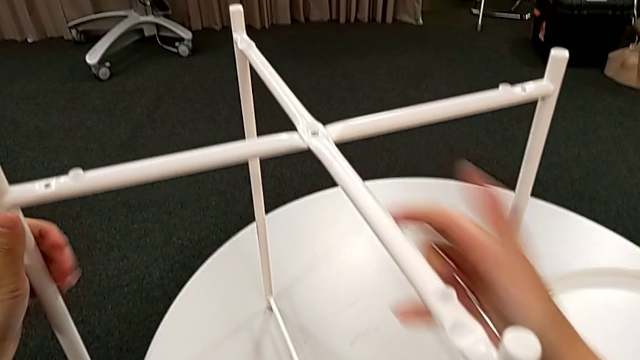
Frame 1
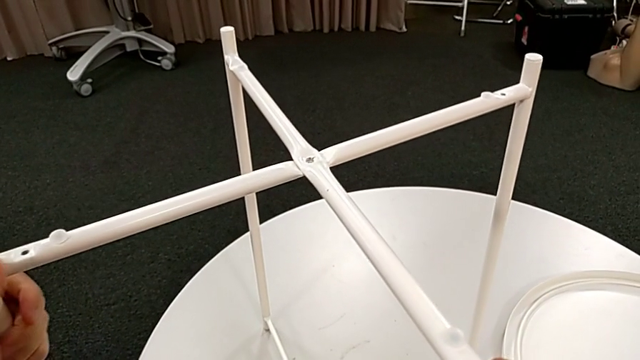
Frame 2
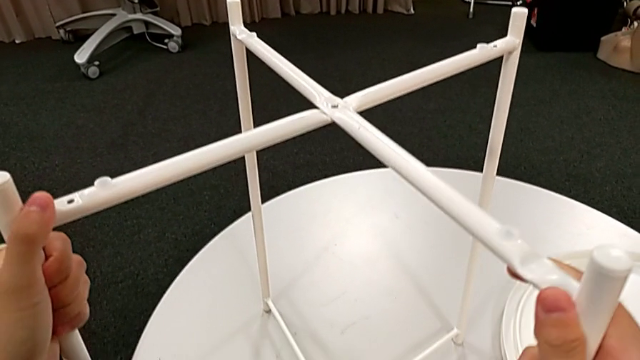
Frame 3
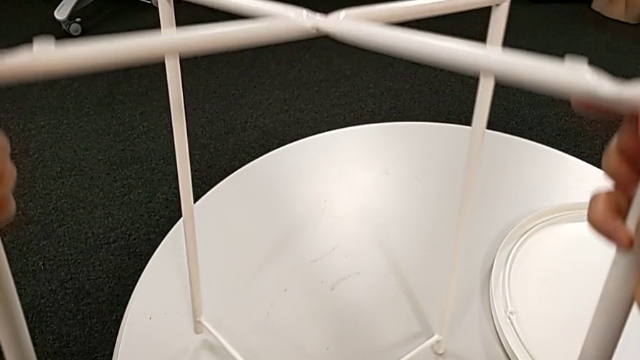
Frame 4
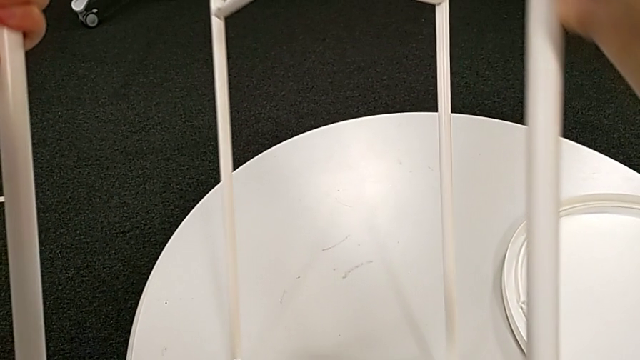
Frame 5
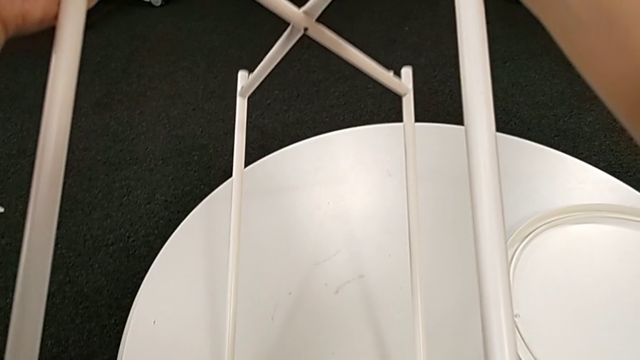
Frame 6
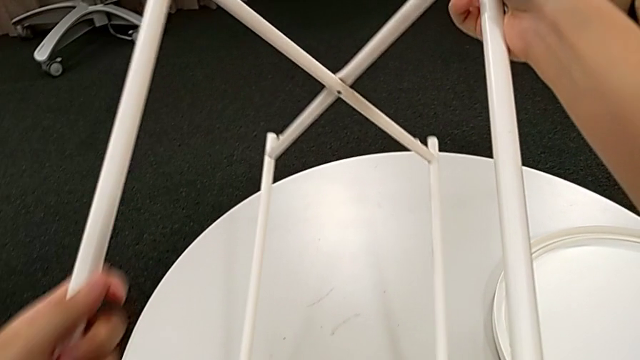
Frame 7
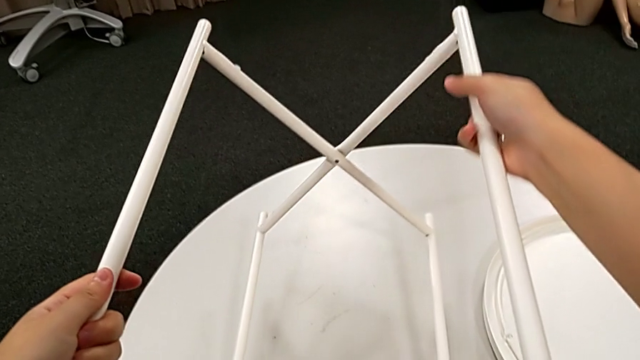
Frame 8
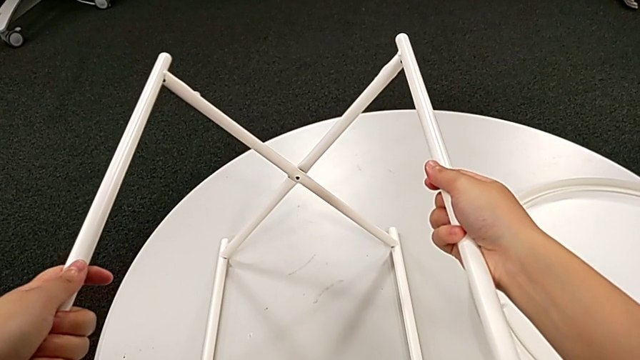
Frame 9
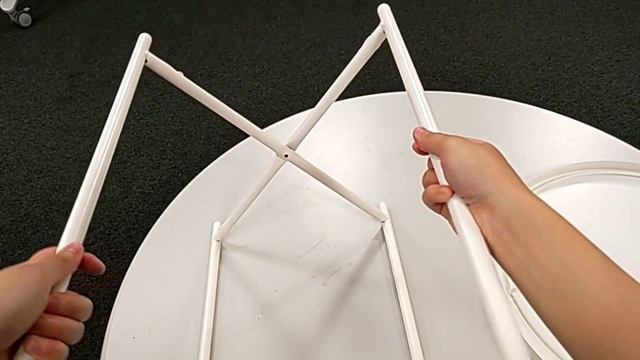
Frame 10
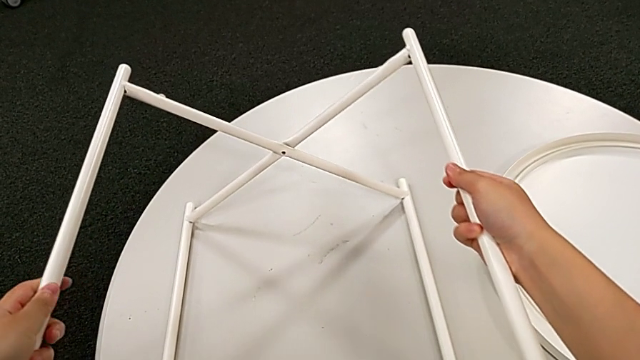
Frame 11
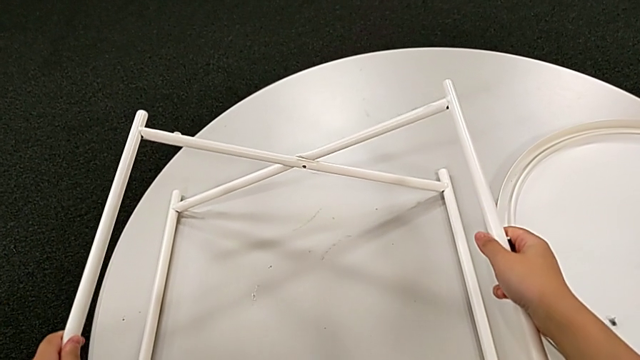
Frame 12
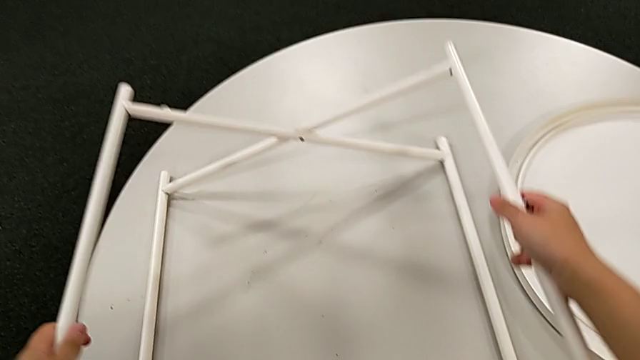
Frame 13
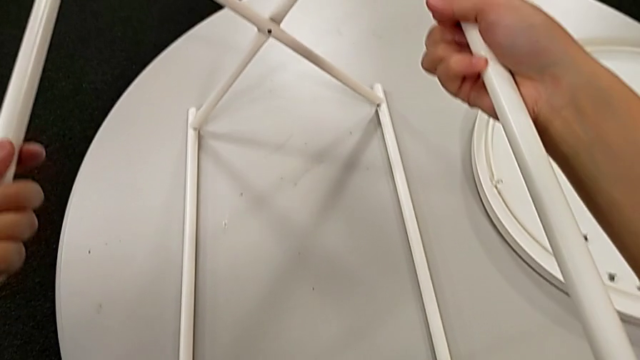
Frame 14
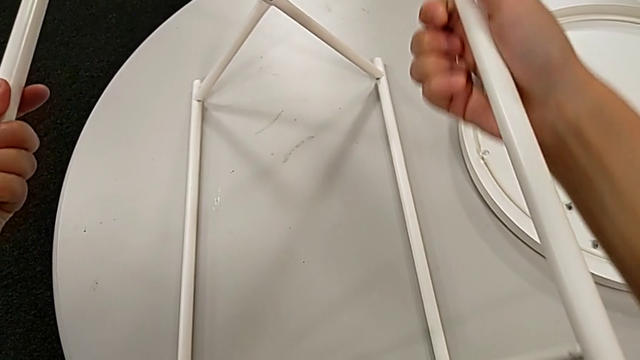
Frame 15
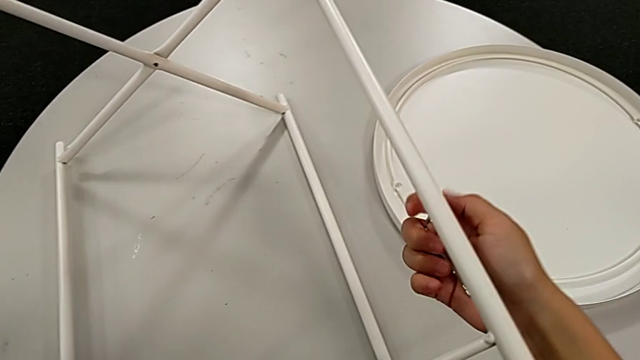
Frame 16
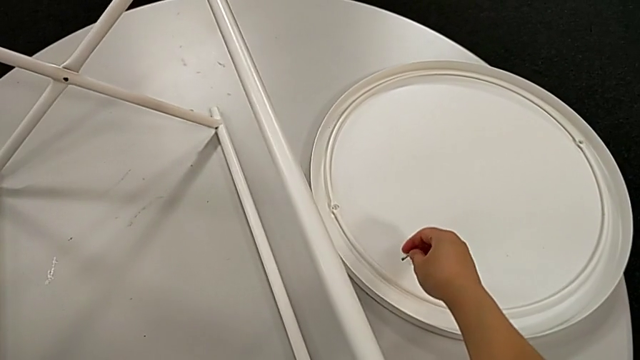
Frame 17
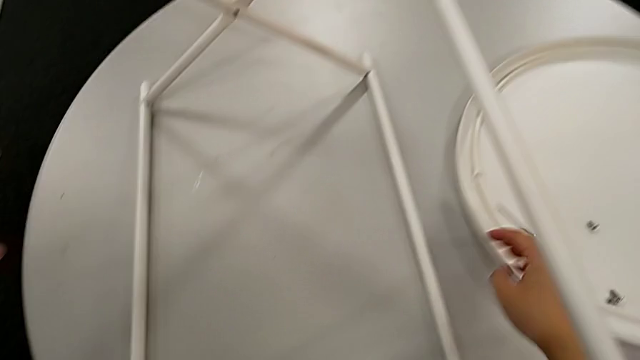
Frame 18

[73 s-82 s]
The camera wearer is disassembling the legs. They grab the leg, slide it, rotate it, slide it and place the Allen wrench with the right hand.

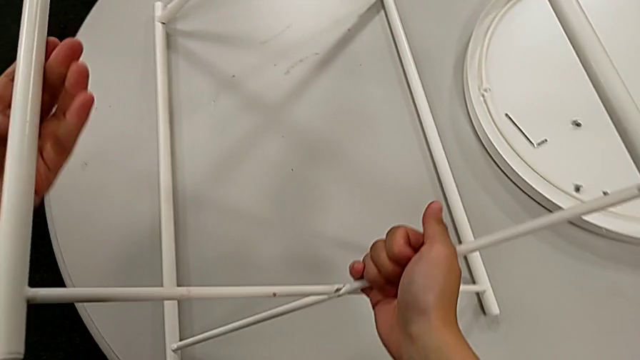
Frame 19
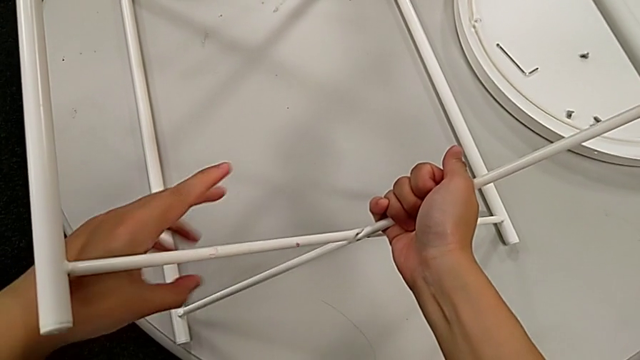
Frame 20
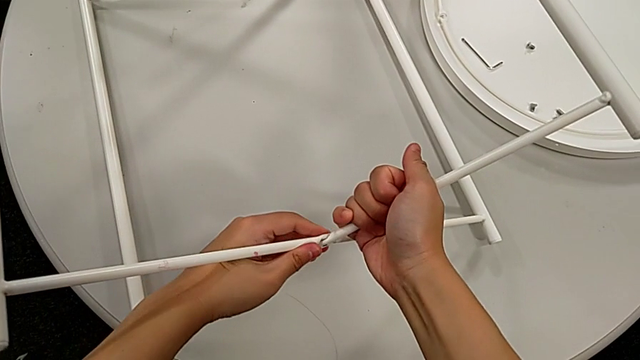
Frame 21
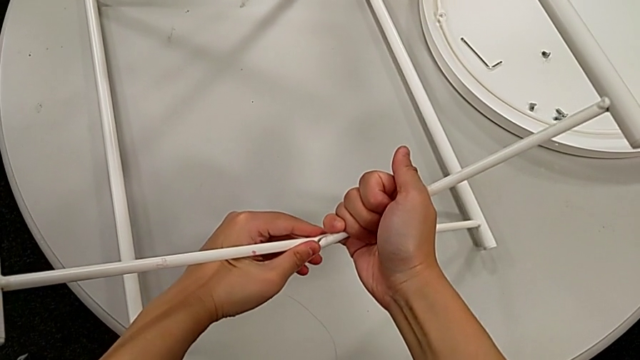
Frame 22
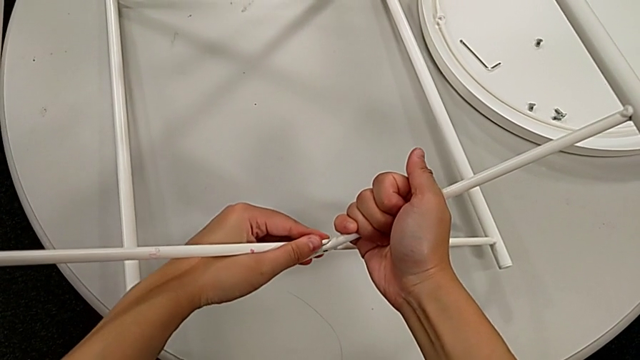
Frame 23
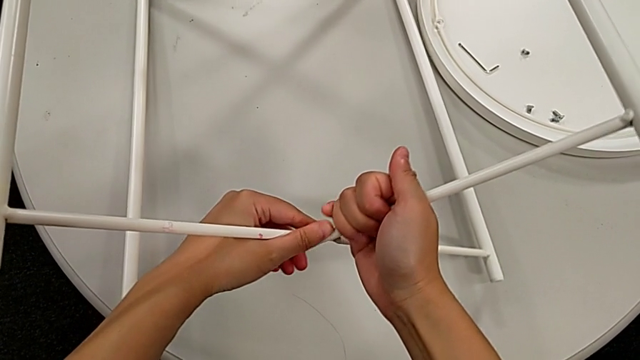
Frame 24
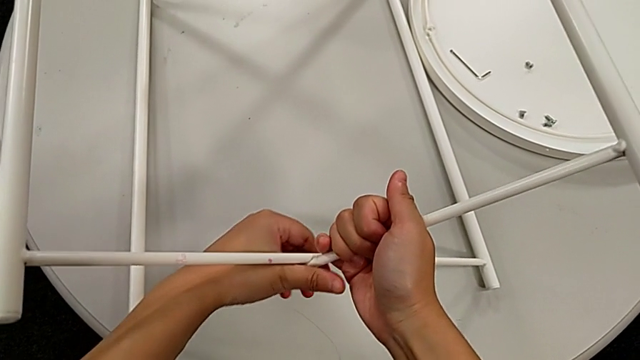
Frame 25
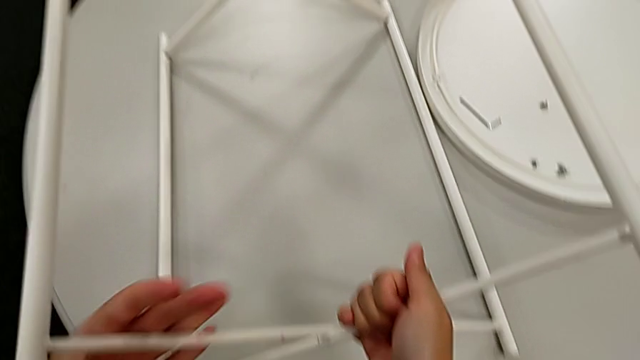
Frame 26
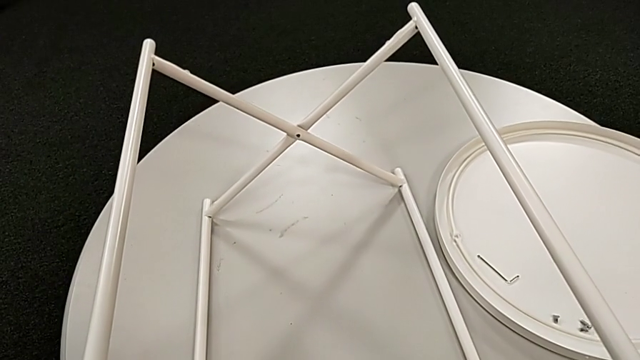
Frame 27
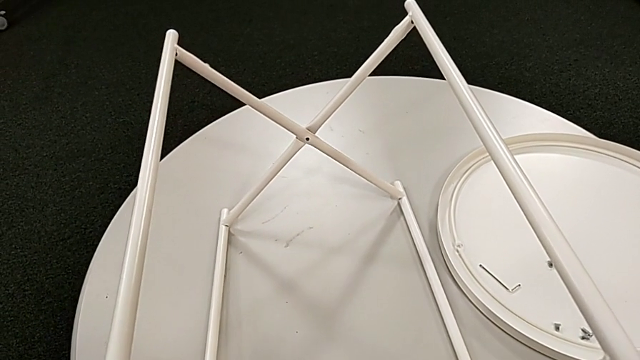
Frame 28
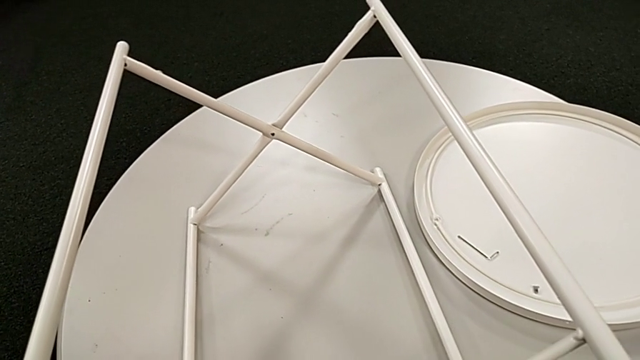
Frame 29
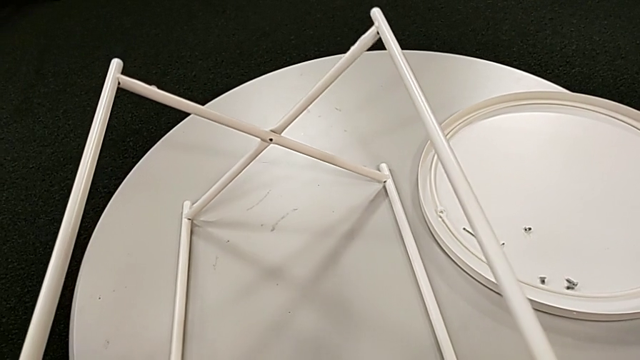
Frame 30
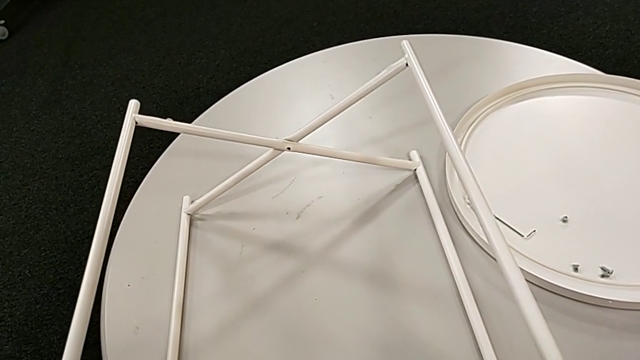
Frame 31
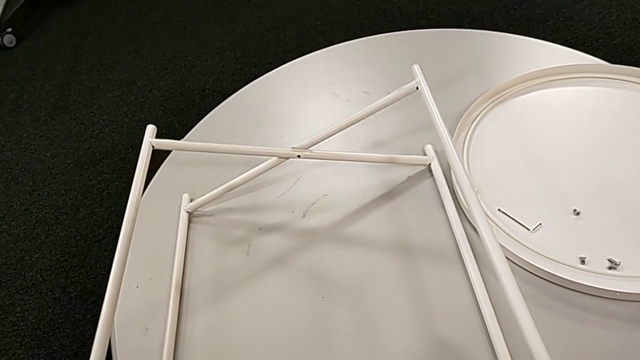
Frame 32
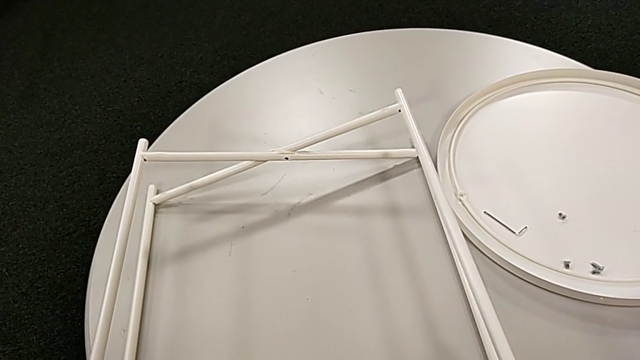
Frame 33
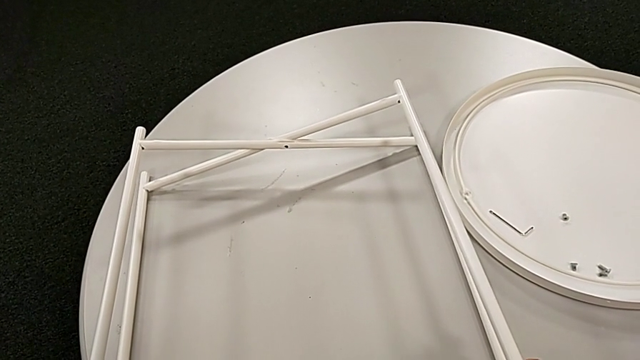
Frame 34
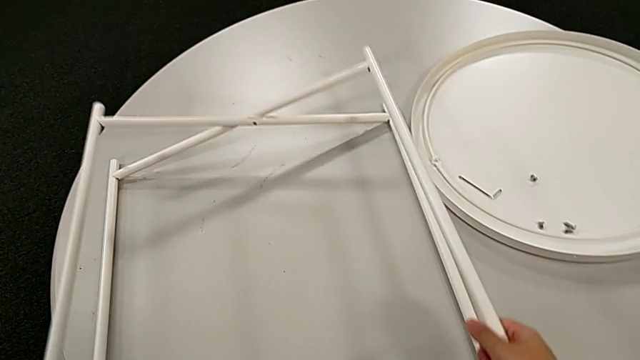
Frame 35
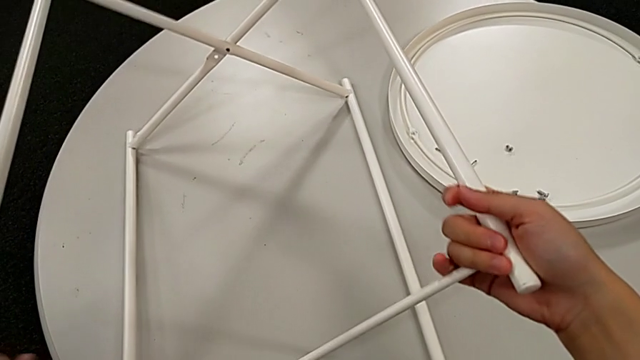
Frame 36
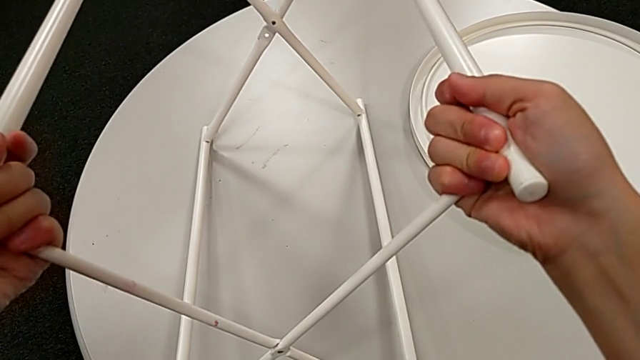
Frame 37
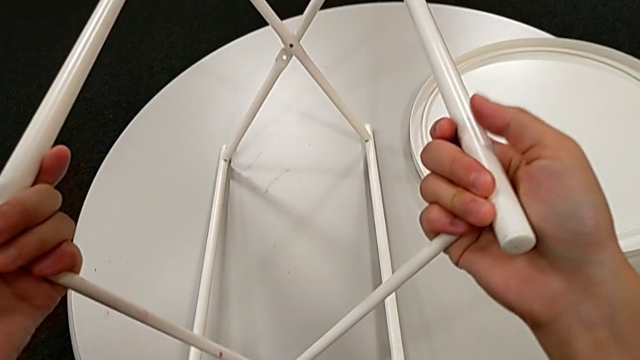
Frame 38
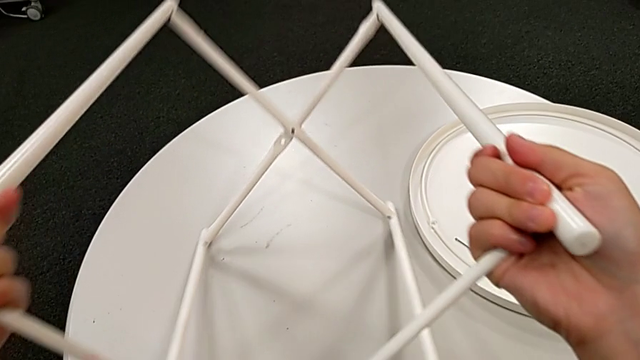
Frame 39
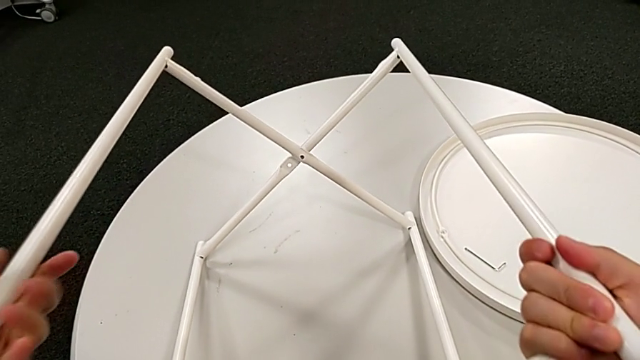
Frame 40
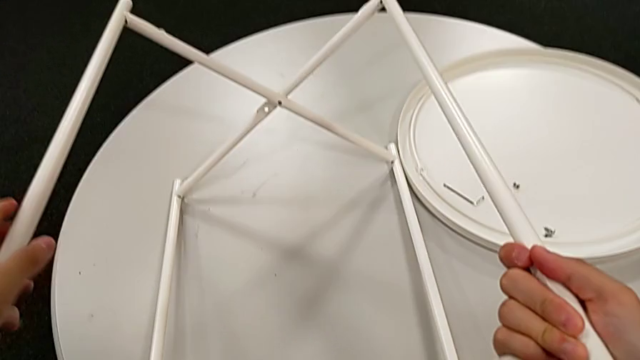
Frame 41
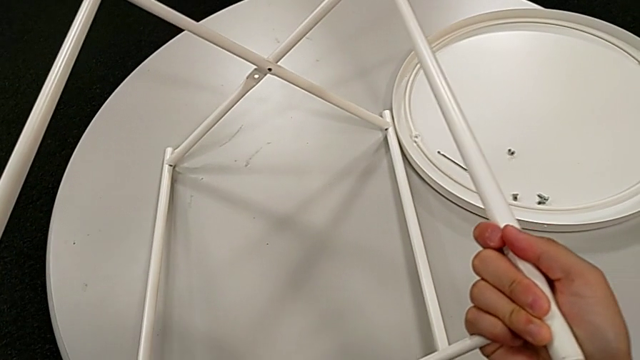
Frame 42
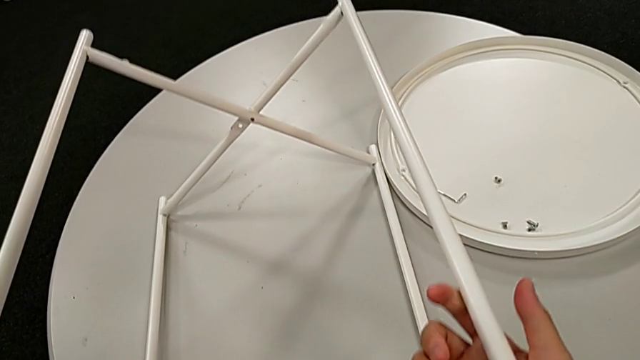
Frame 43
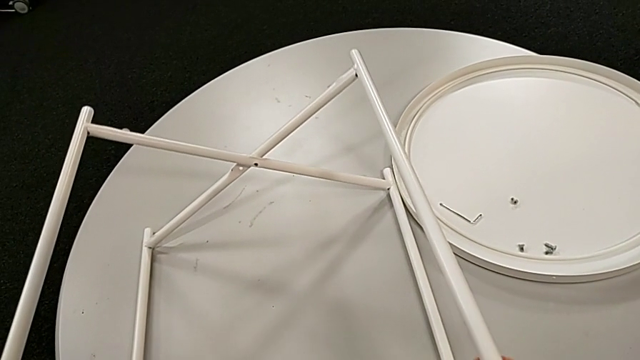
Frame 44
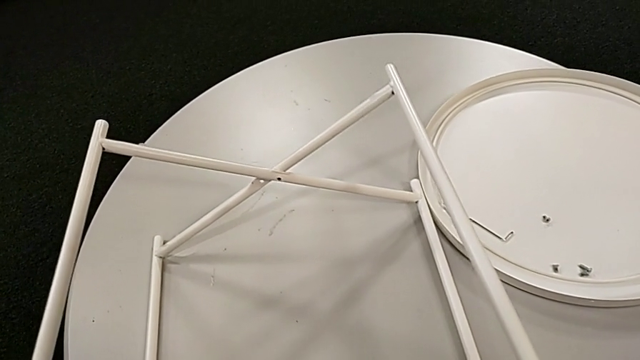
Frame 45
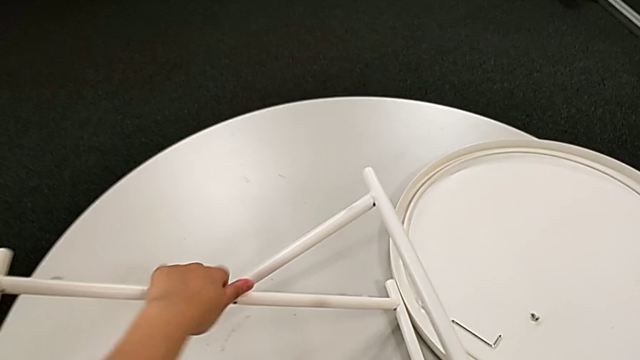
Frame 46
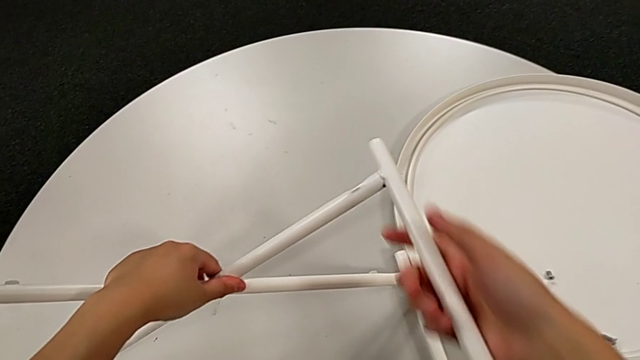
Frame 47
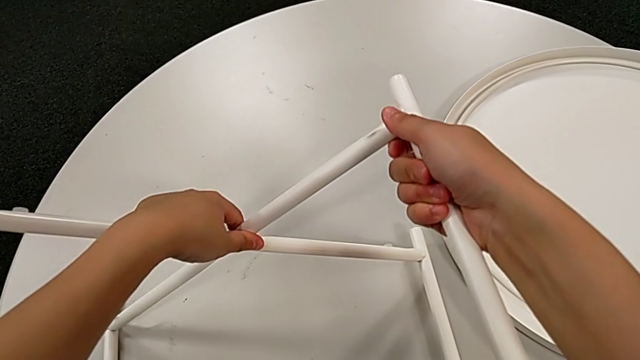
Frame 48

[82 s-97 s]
The camera wearer is disassembling the legs. They begin to slide the leg.
